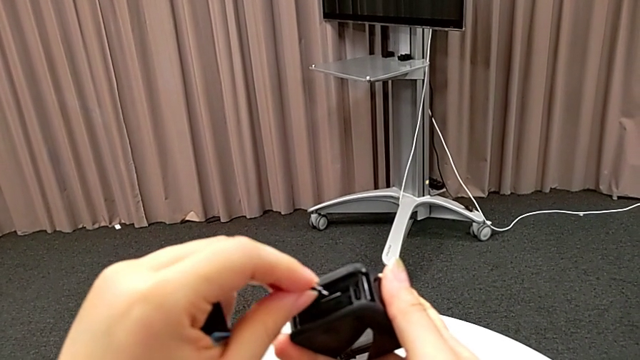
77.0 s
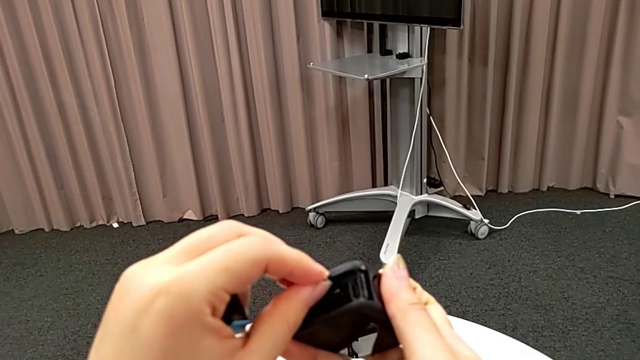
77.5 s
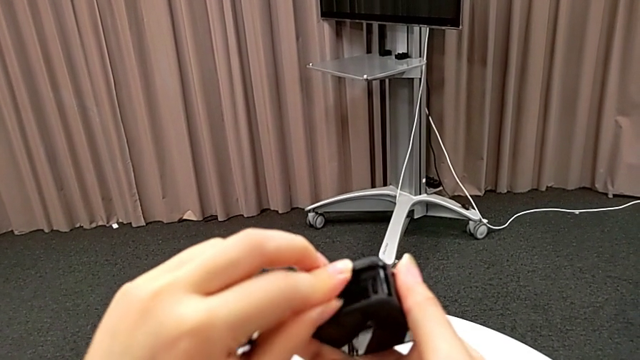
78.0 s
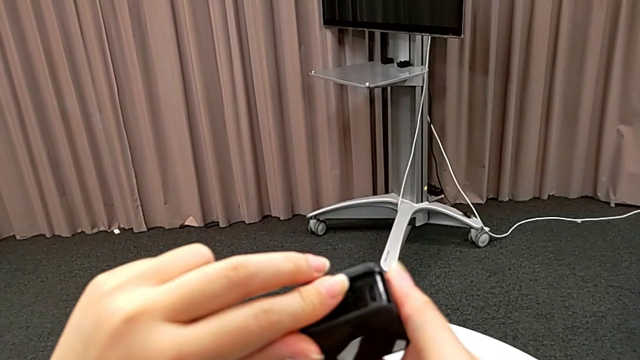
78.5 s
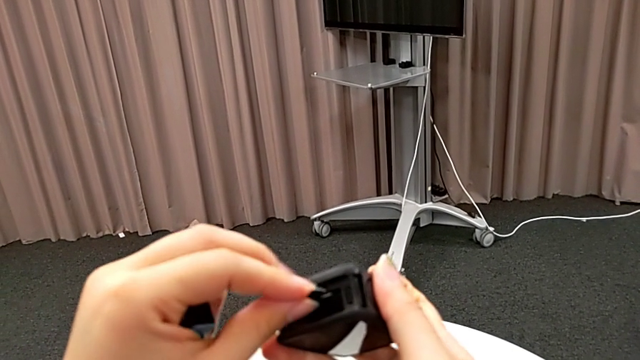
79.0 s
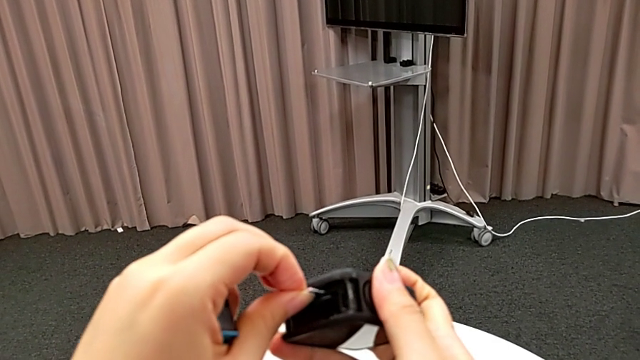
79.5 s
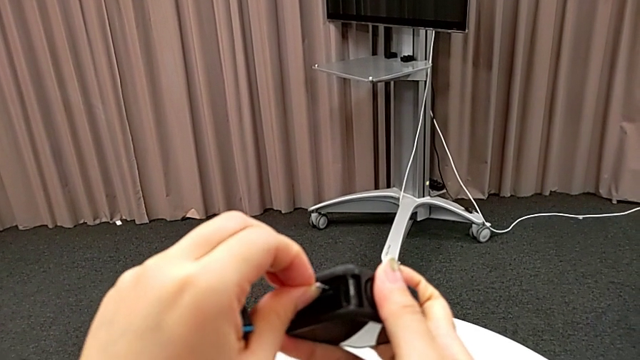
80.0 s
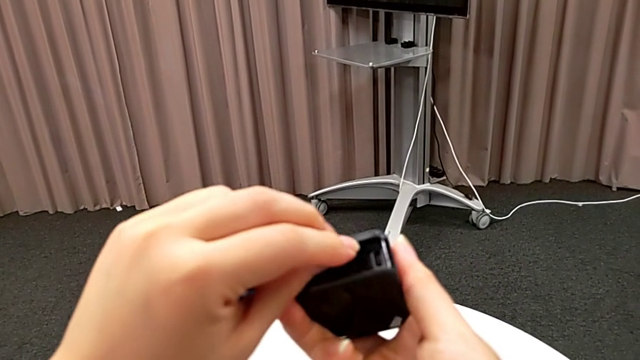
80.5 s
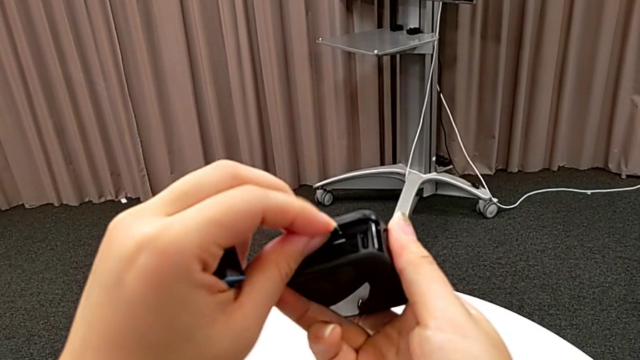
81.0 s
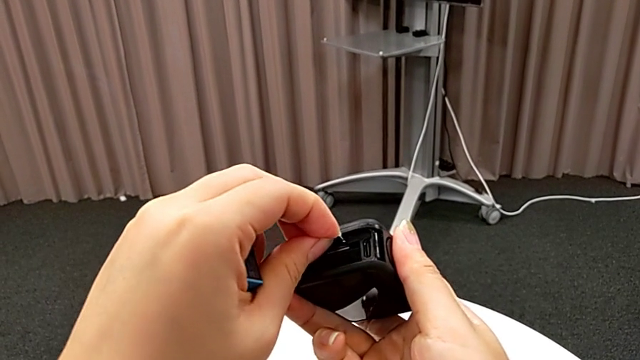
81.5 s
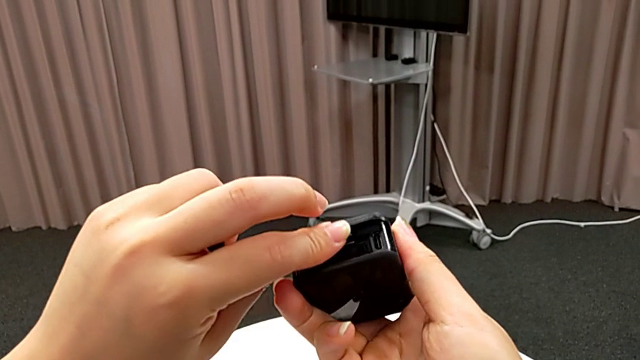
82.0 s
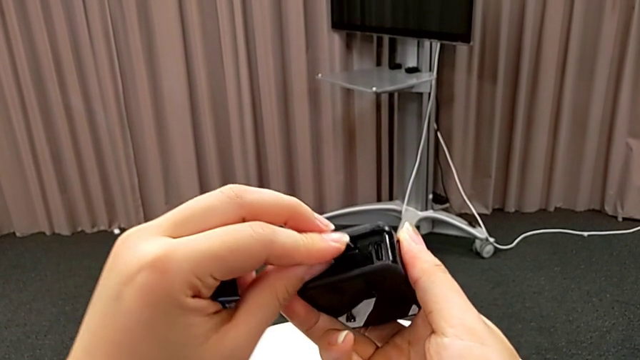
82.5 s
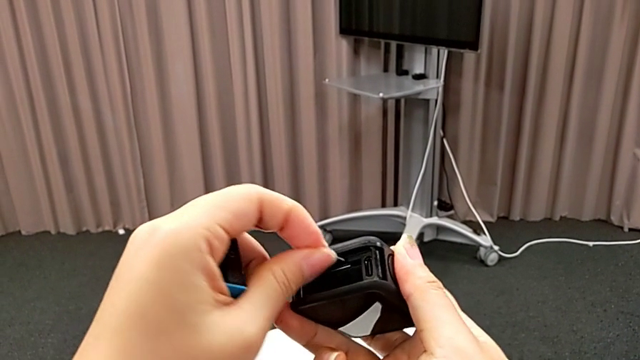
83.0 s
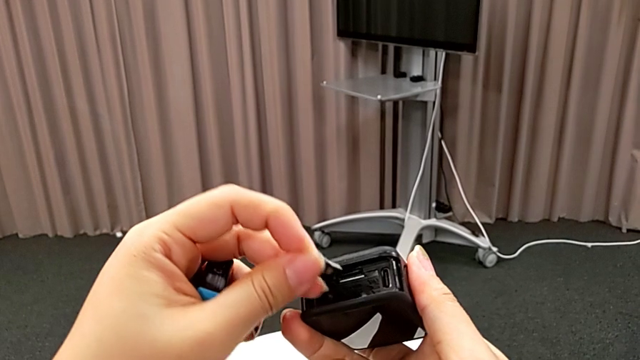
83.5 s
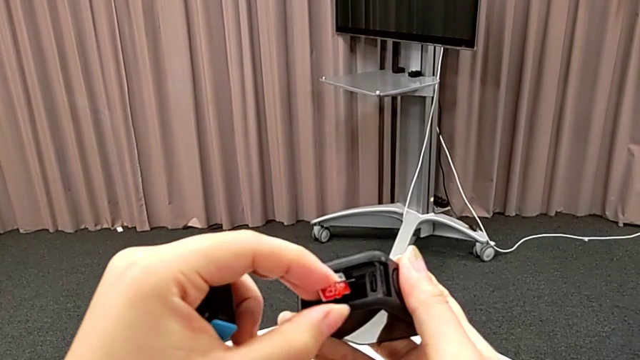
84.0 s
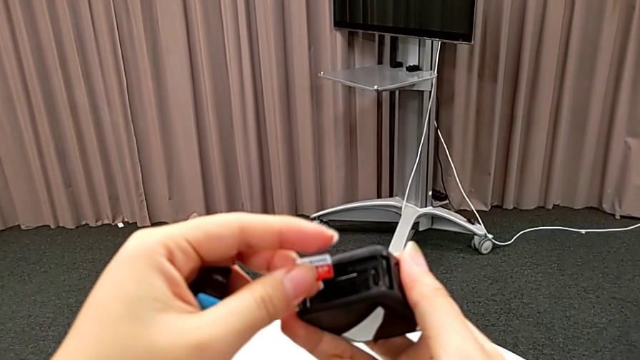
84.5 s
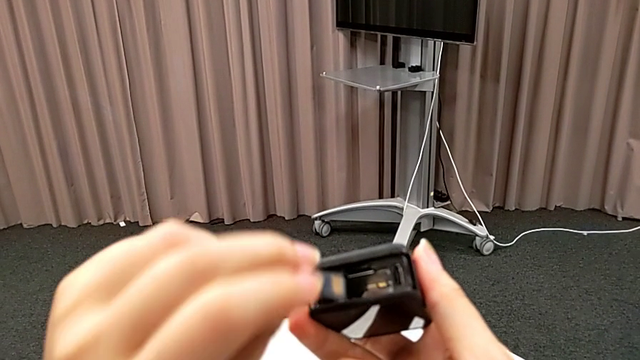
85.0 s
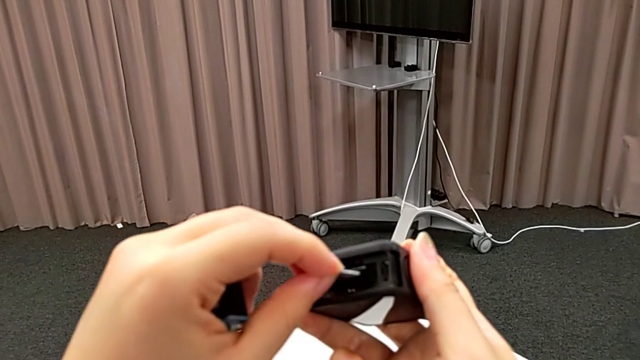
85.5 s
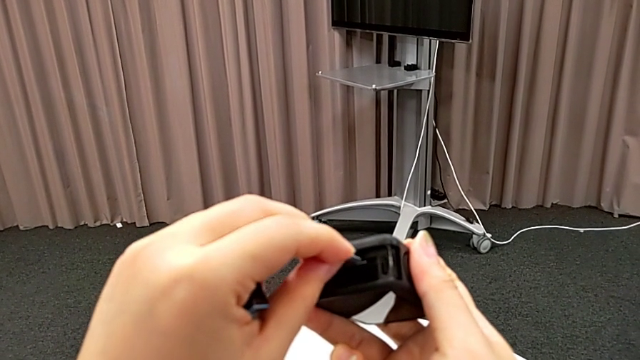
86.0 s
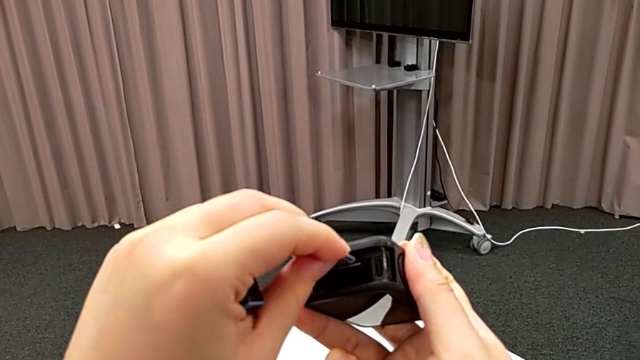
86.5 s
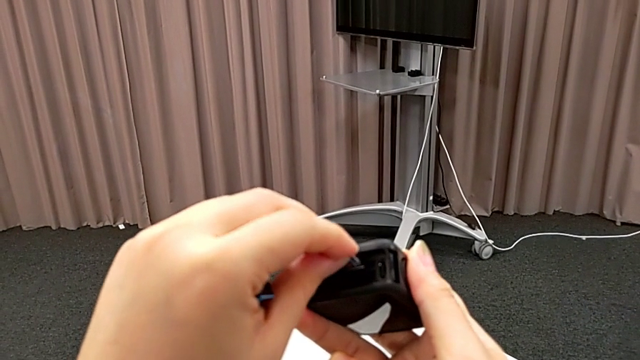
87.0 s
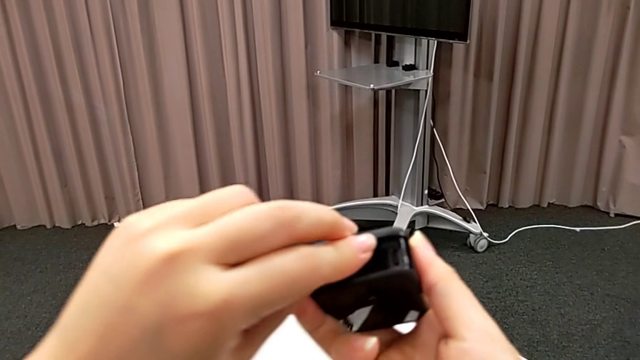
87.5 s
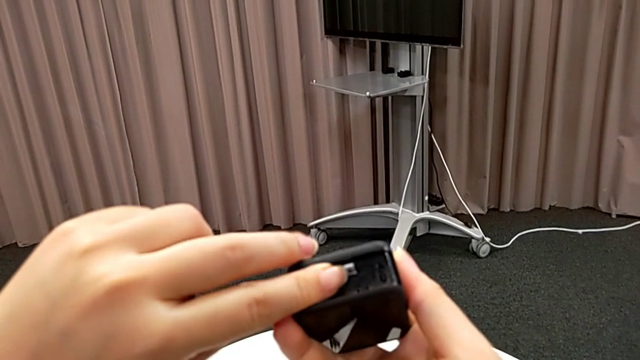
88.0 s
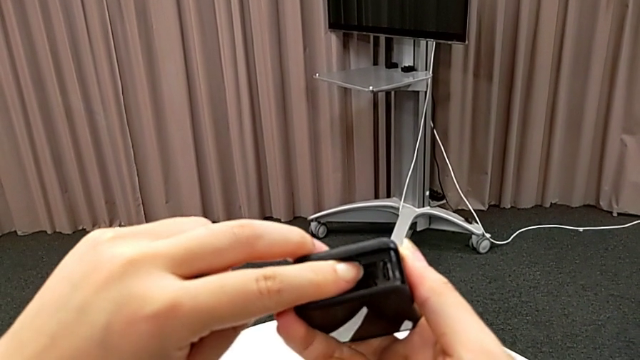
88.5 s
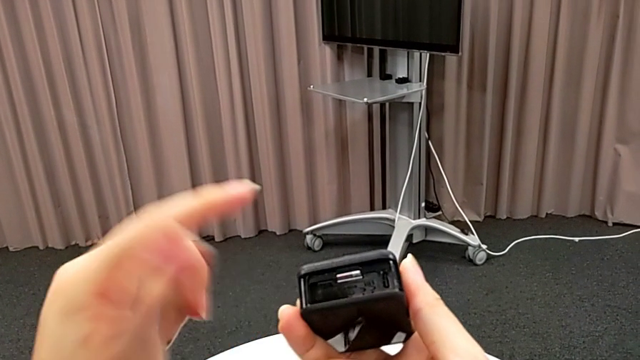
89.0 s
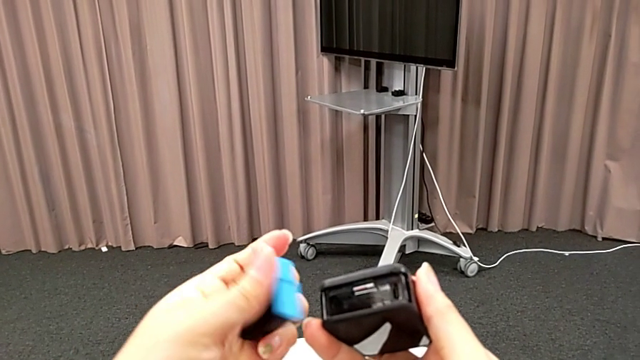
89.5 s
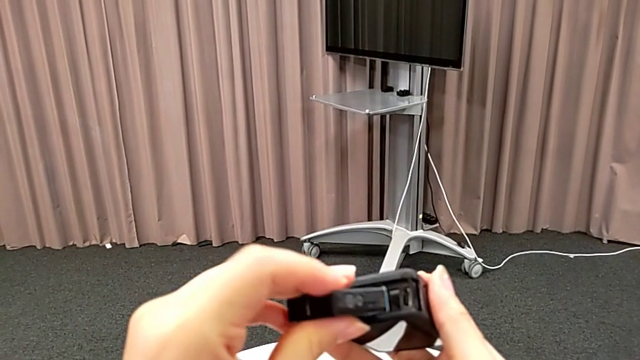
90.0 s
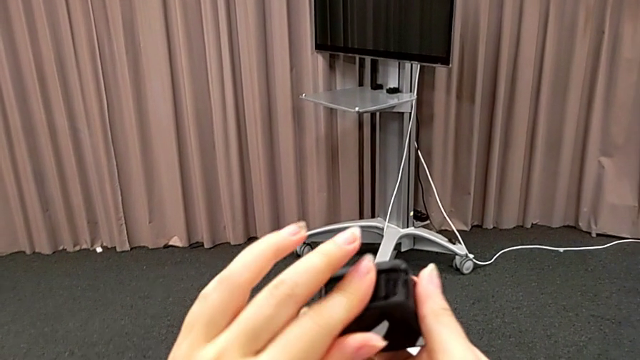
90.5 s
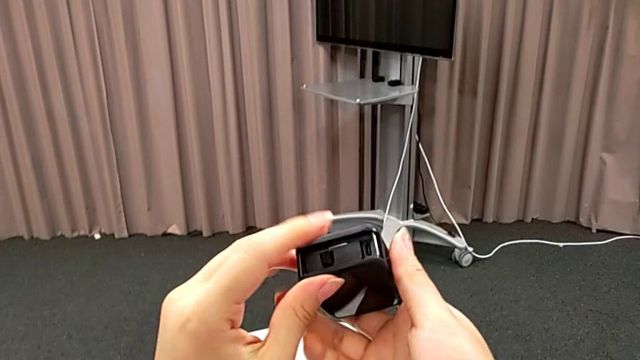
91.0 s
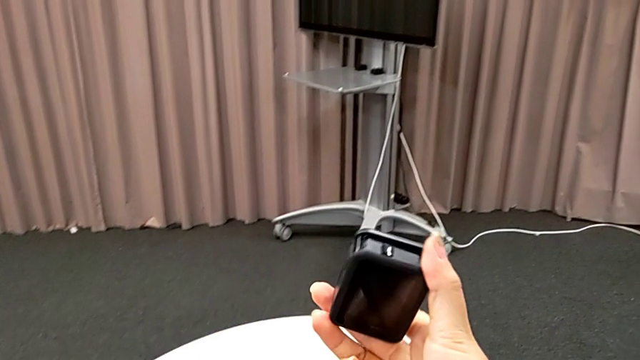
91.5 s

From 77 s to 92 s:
The camera wearer is exchanging SD cards. They insert the new SD card, withdraw it, flip it, insert it and insert the new battery.

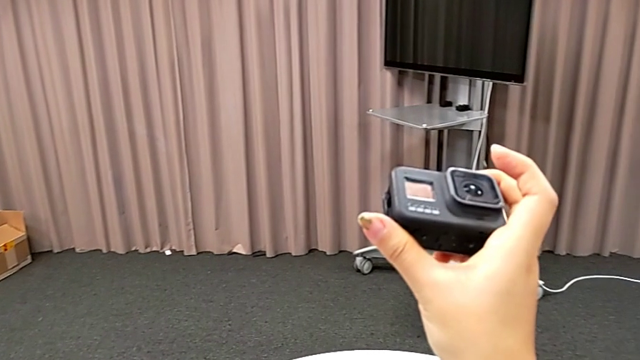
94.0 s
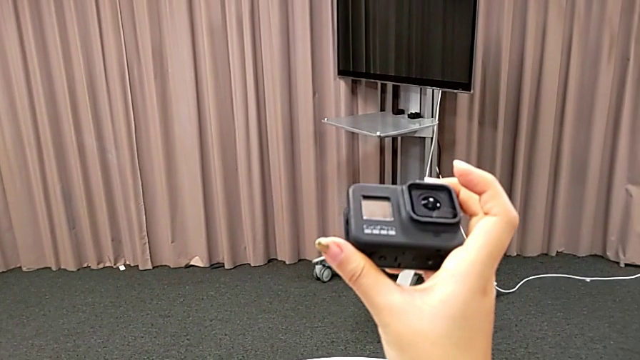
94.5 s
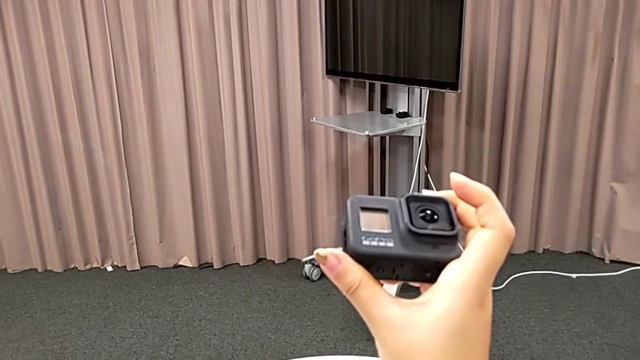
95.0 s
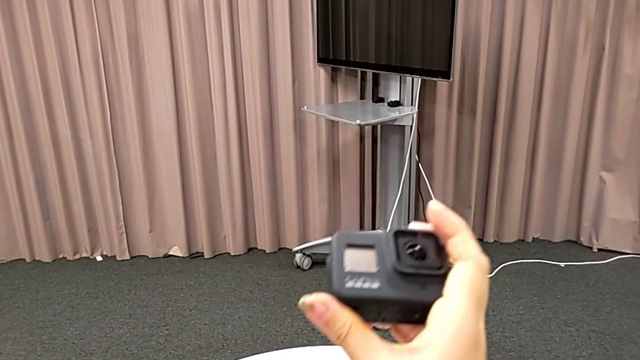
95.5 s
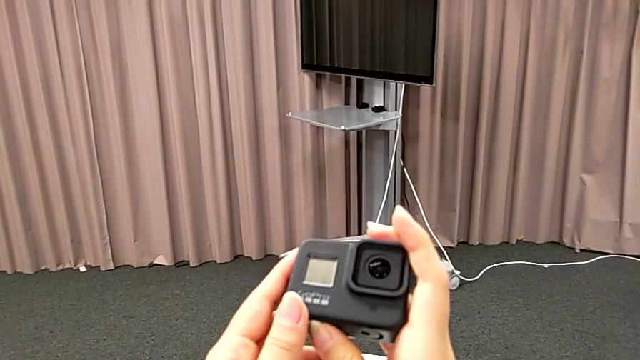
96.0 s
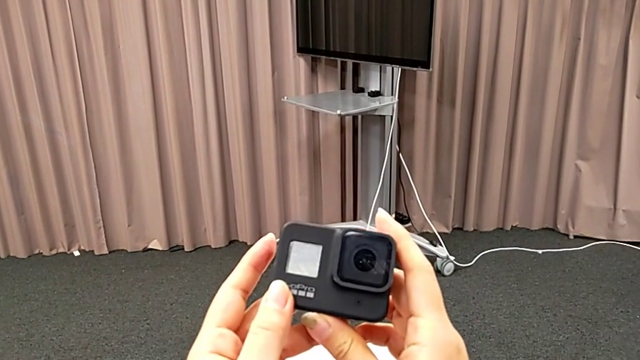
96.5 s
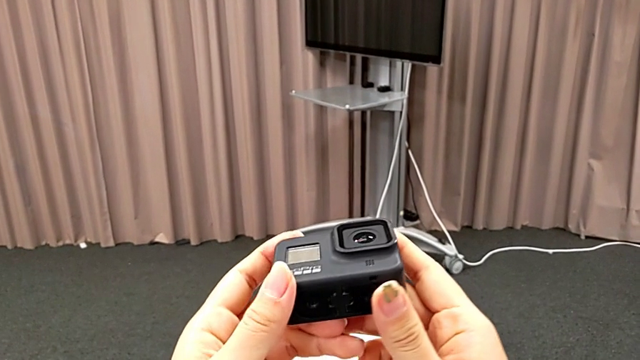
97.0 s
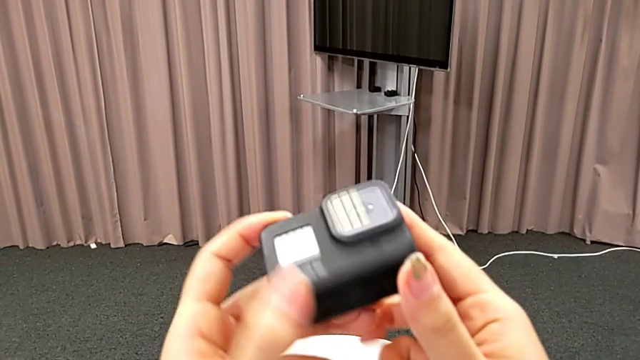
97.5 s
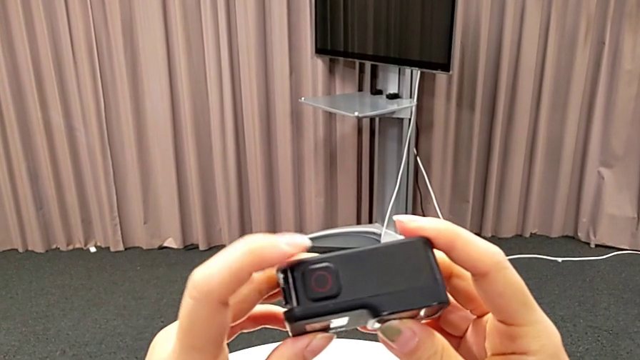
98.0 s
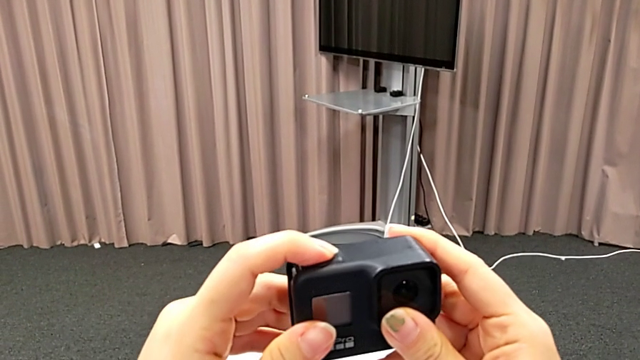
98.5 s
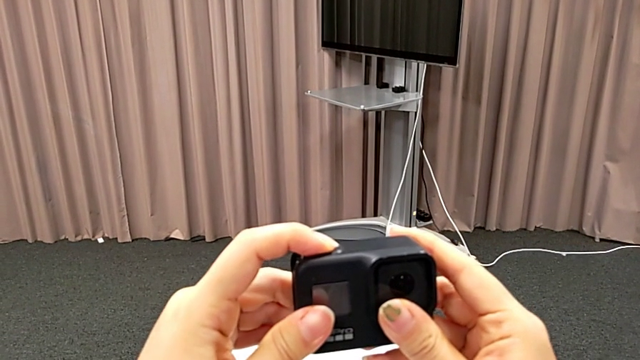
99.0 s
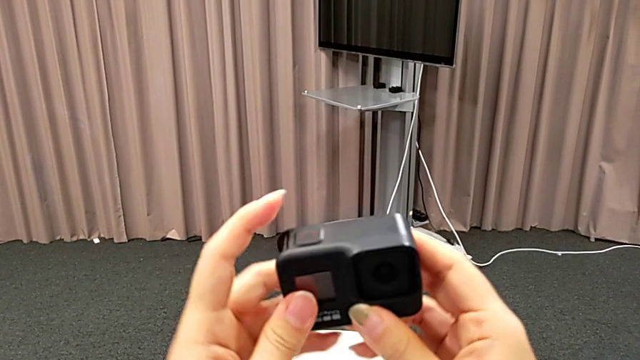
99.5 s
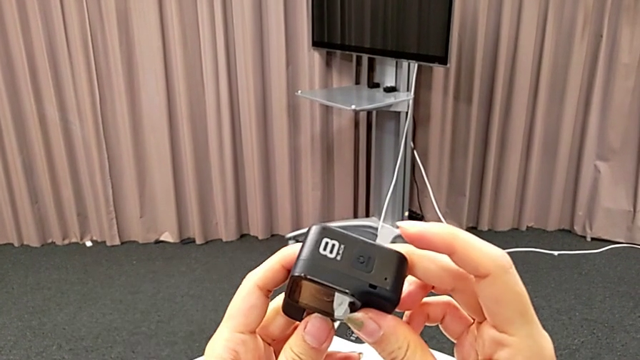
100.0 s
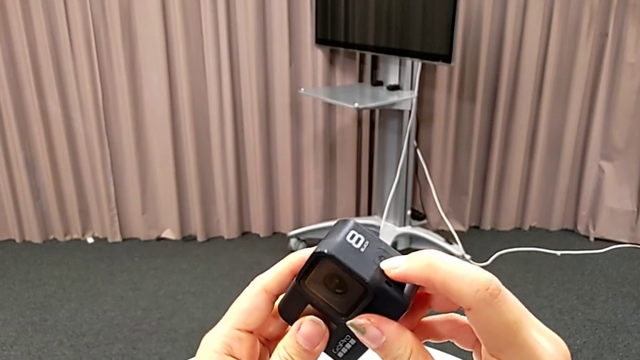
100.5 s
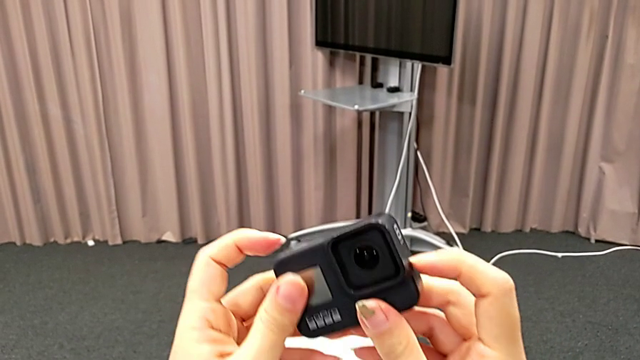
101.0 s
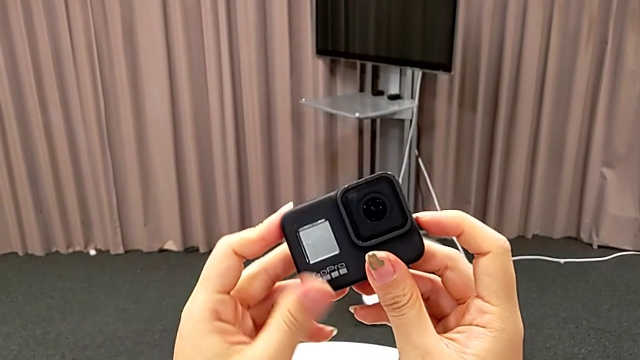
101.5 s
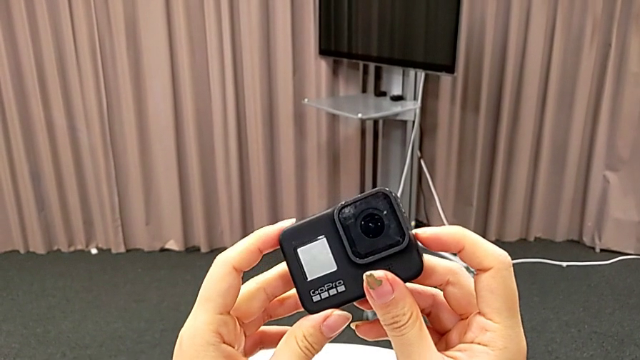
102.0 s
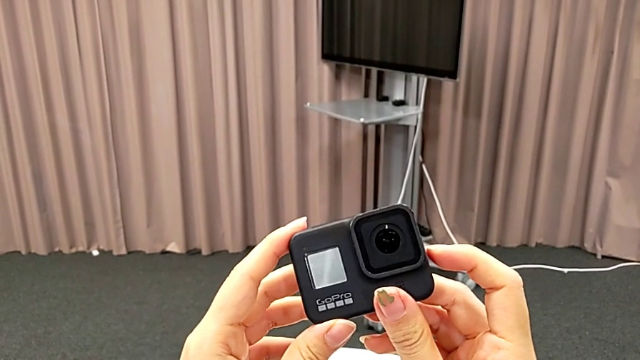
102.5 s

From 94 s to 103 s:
The camera wearer is turning on their GoPro. They rotate the GoPro, wrongly press the top button and press the right button.
